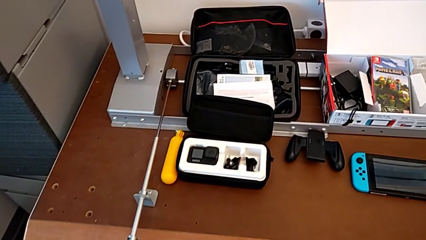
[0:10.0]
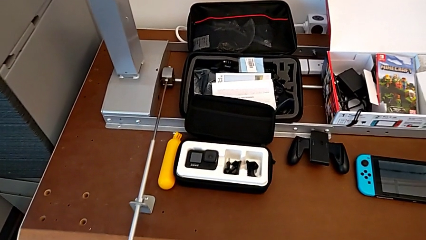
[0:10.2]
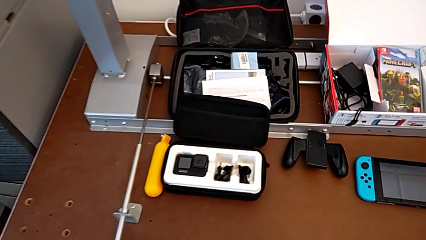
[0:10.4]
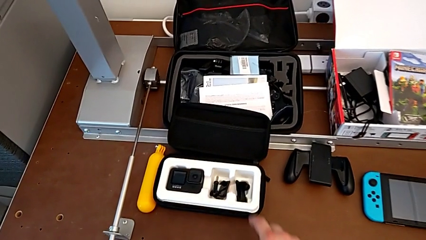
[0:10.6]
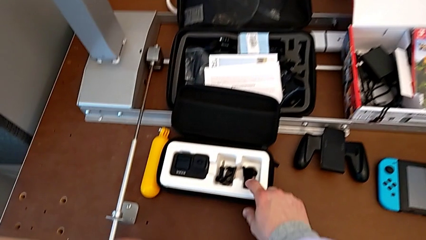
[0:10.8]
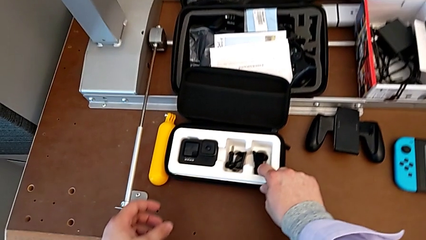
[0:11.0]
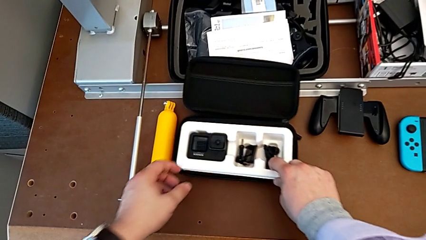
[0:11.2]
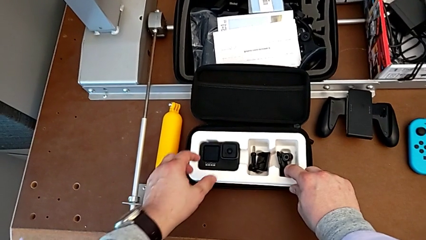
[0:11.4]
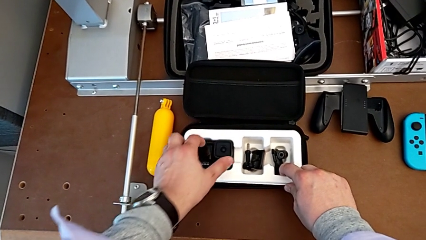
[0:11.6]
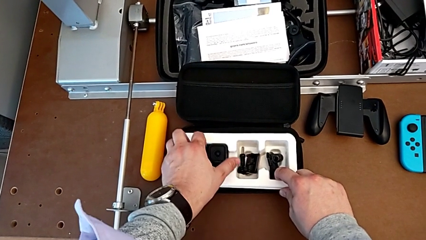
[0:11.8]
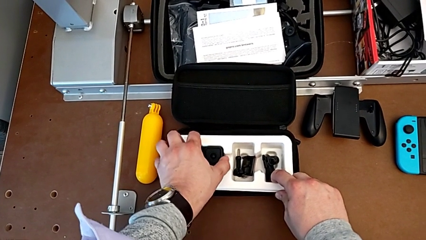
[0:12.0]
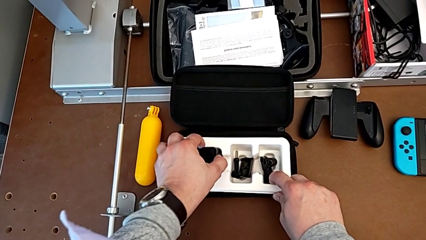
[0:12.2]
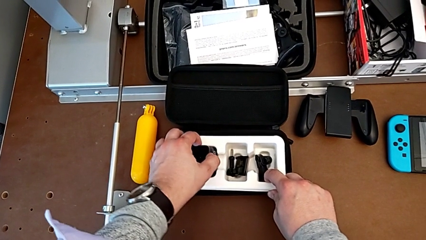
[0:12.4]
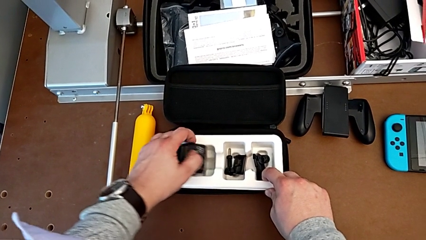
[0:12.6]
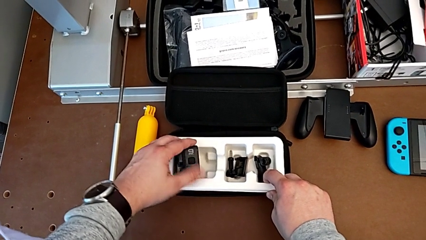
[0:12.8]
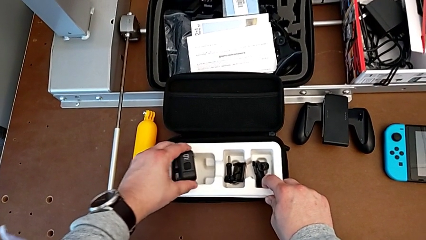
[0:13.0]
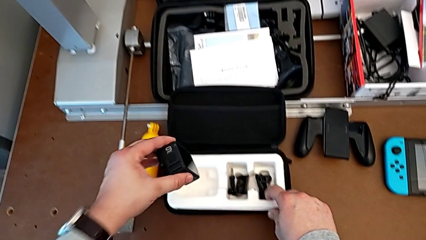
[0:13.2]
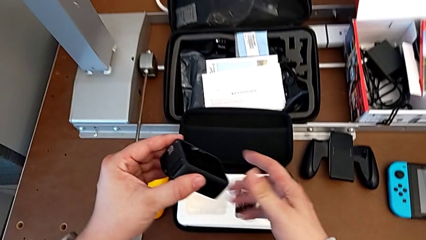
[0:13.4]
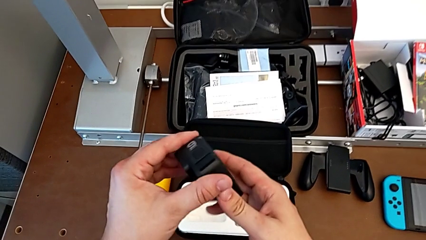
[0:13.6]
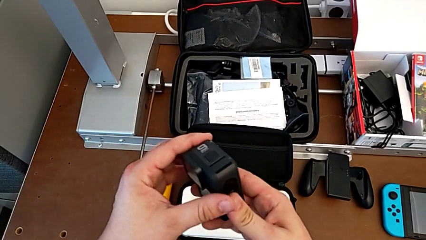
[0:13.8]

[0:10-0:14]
The camera wearer inspects the GoPro. They grab the box, grab the GoPro and lift it.

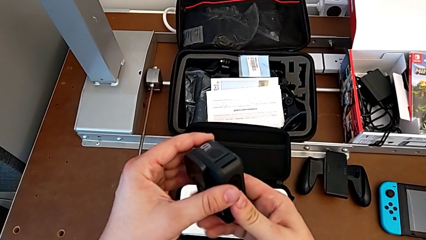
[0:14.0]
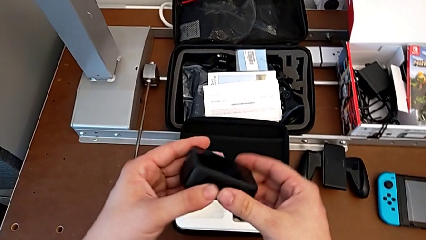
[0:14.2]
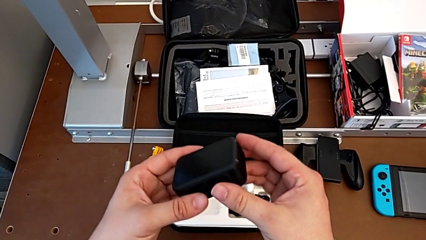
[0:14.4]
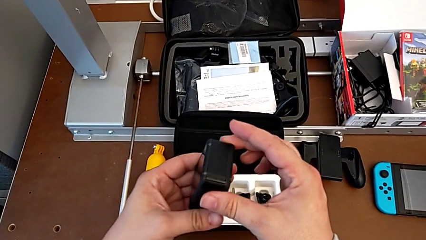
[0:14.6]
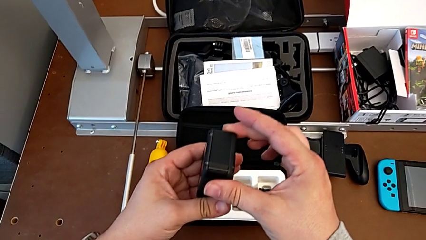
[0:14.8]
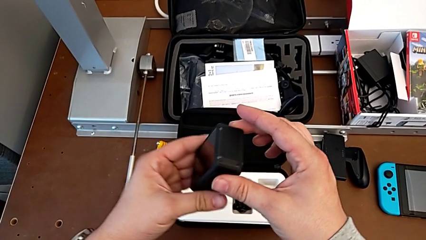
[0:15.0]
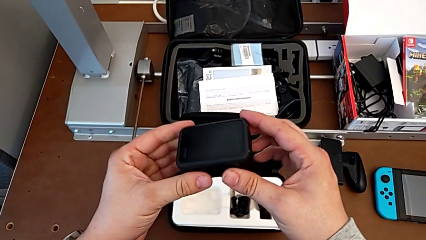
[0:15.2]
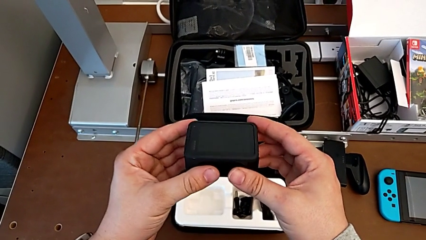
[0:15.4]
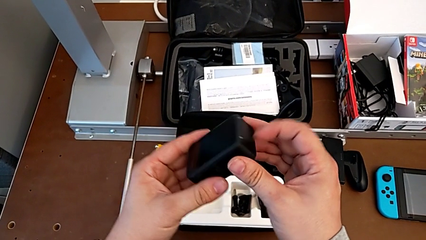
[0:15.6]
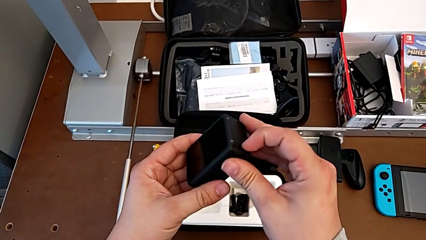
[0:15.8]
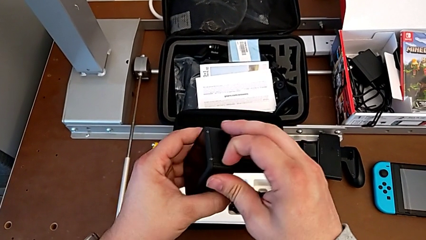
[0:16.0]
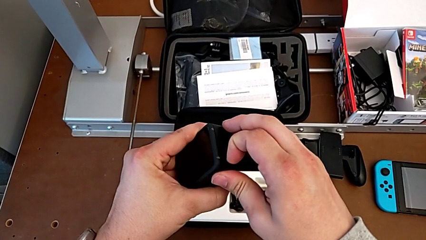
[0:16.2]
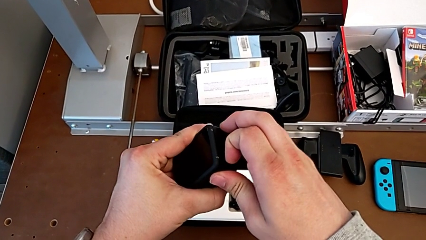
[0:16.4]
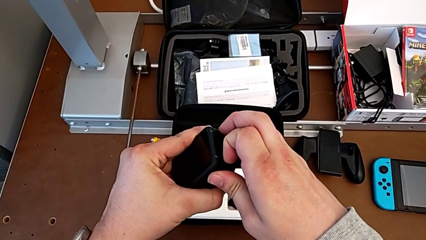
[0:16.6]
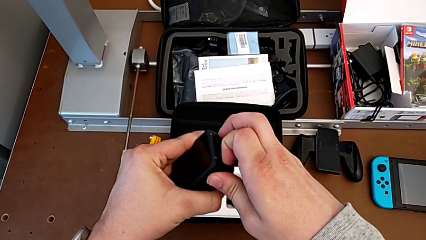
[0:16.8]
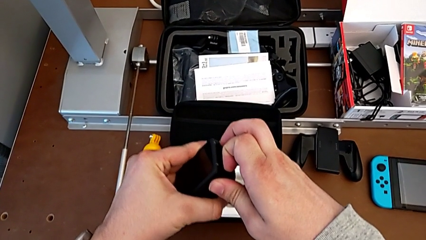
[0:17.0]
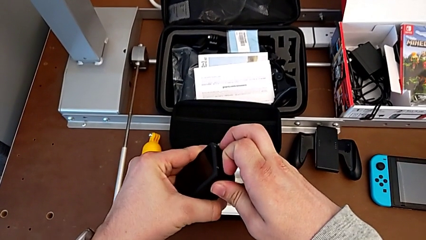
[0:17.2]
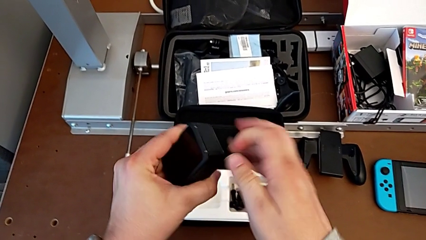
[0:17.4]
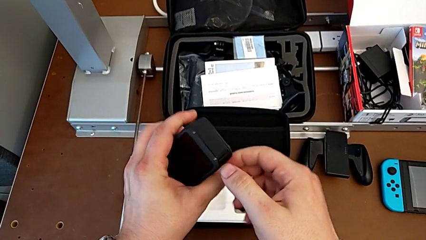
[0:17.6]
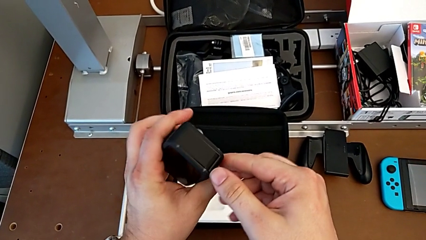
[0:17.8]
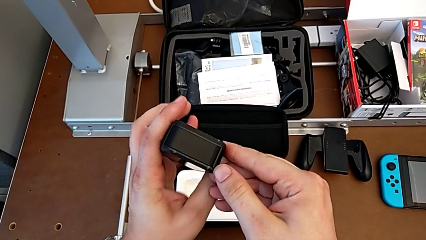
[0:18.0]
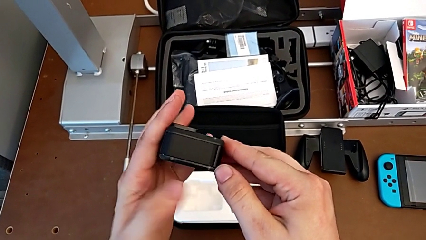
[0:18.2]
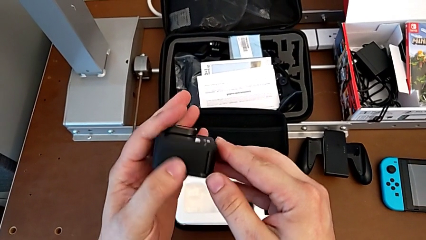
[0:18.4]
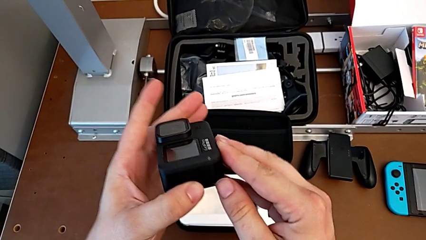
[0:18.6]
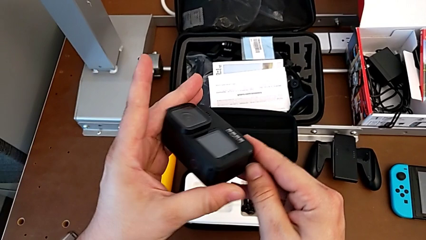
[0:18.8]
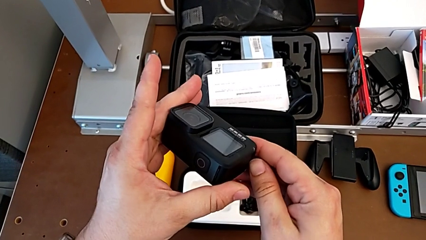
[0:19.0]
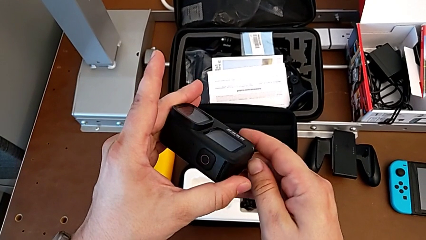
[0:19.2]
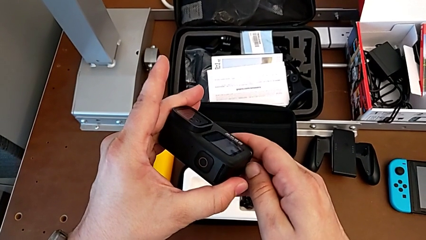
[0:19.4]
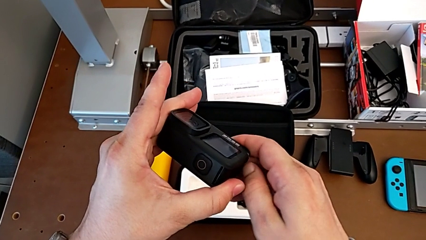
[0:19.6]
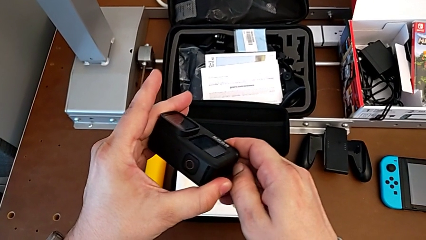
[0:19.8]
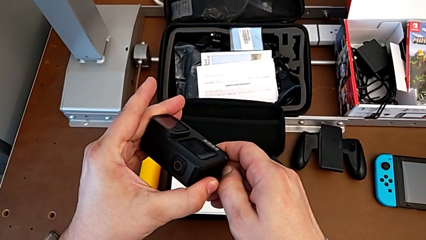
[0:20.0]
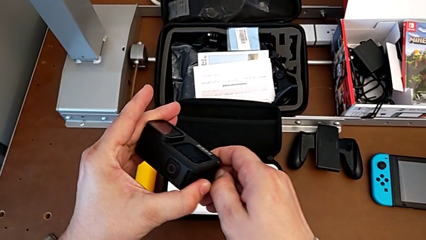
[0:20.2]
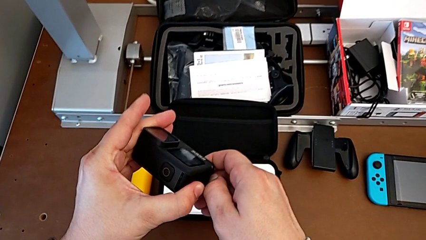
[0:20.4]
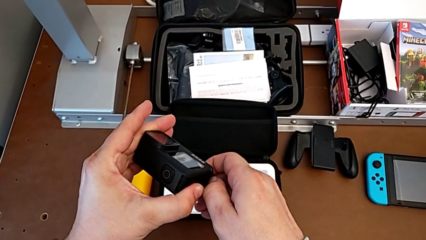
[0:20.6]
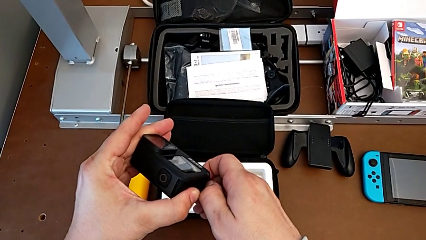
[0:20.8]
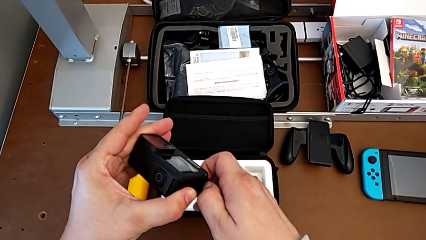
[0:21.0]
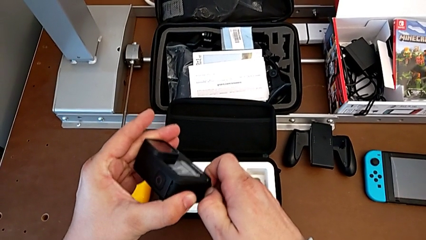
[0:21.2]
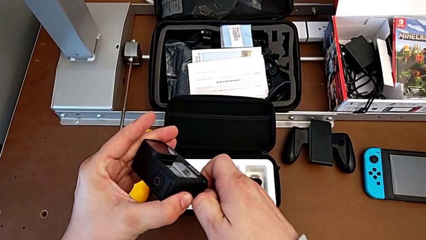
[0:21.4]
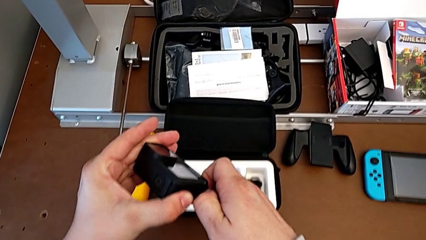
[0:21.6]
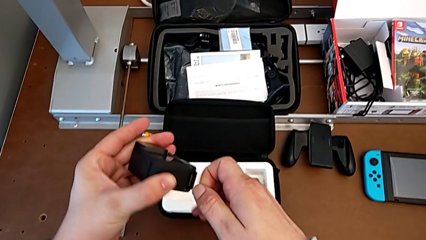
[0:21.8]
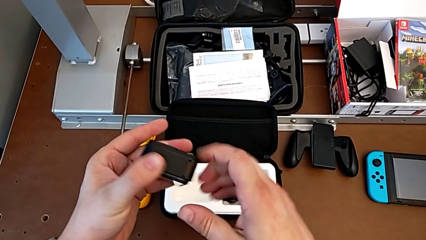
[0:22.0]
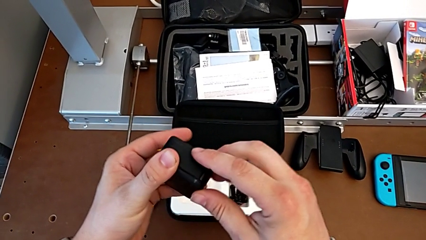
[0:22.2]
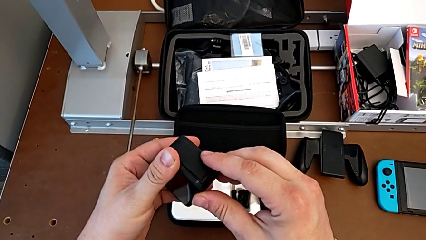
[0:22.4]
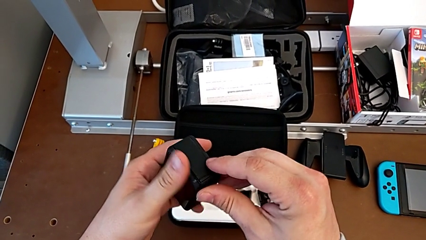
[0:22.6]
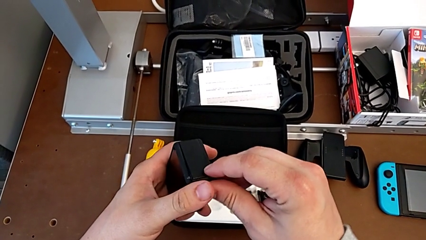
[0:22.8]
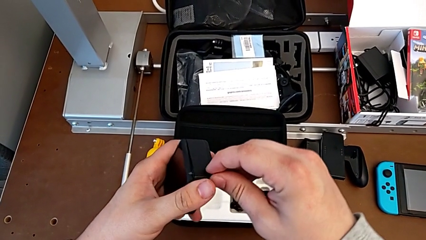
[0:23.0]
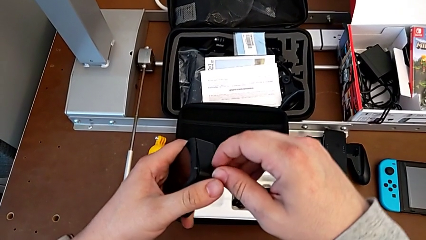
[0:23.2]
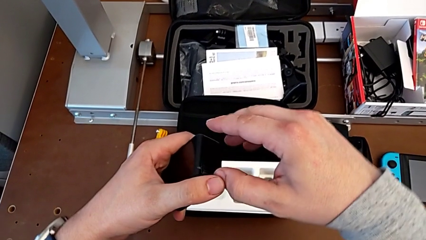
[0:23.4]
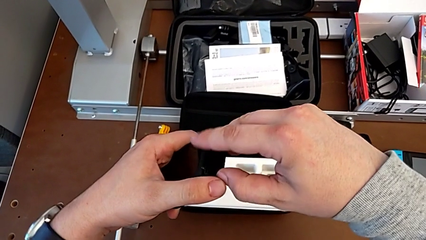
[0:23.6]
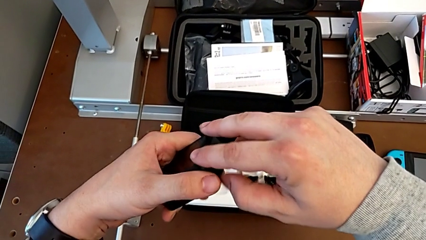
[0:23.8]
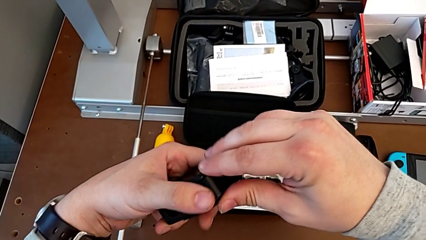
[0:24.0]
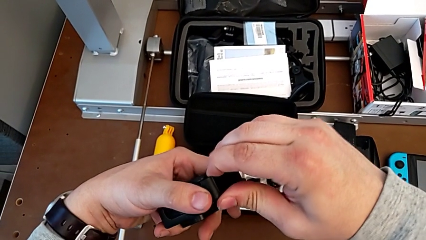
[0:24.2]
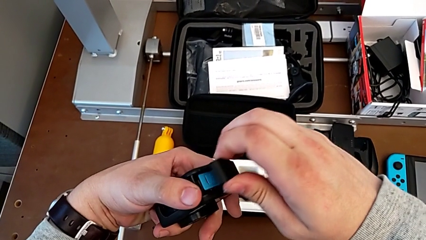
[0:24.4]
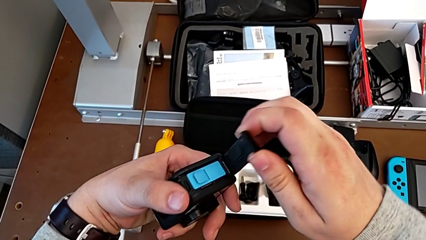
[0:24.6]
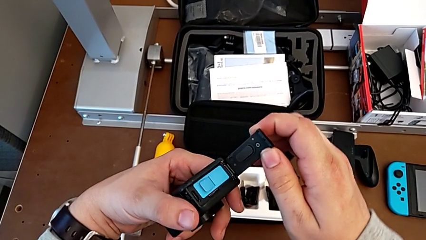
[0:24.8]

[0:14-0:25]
The camera wearer opens the battery door of the GoPro. They inspect the GoPro, rotate it and open the battery door.

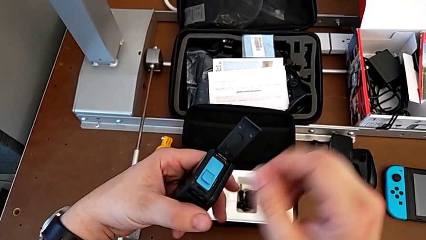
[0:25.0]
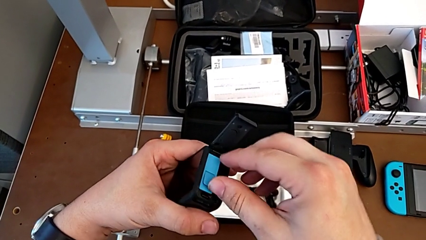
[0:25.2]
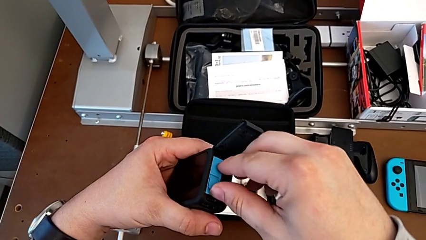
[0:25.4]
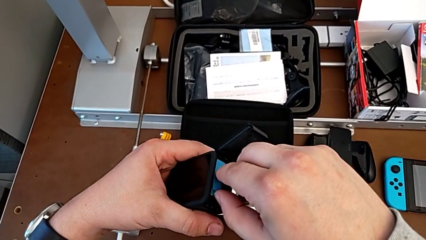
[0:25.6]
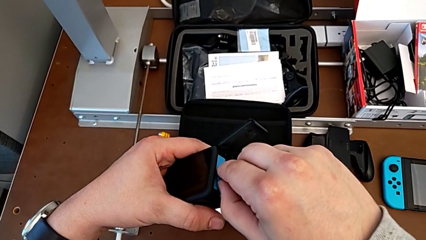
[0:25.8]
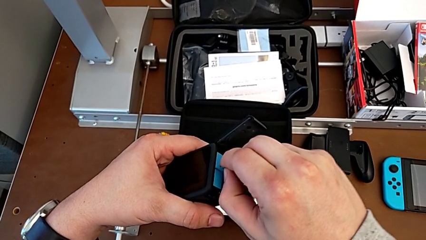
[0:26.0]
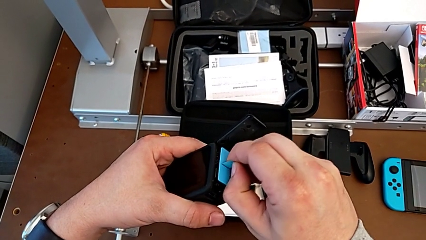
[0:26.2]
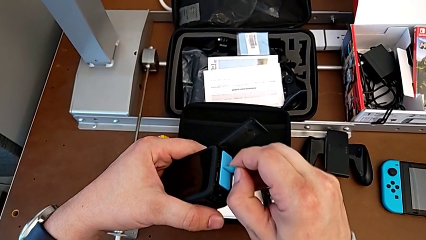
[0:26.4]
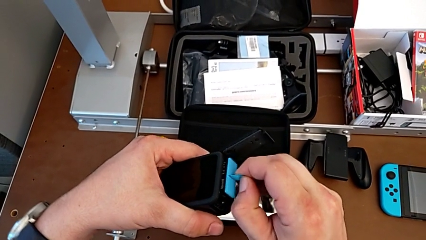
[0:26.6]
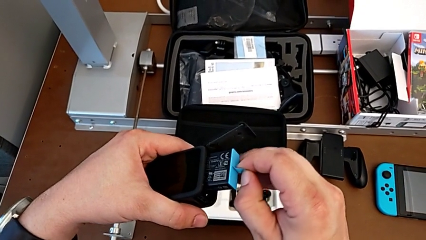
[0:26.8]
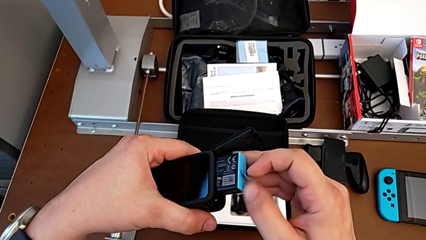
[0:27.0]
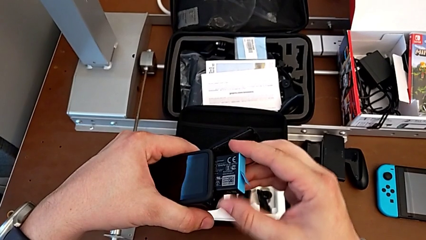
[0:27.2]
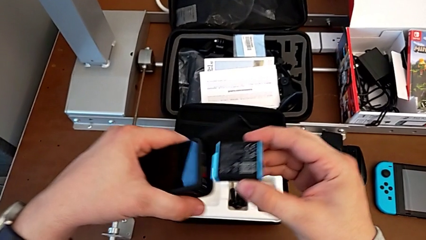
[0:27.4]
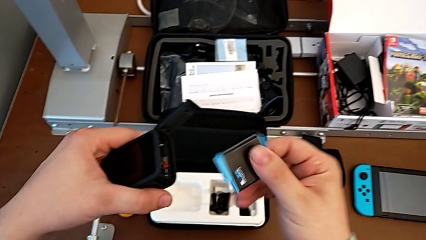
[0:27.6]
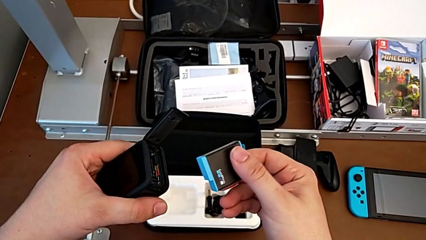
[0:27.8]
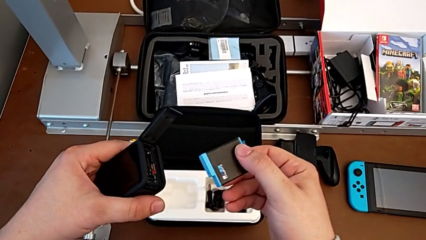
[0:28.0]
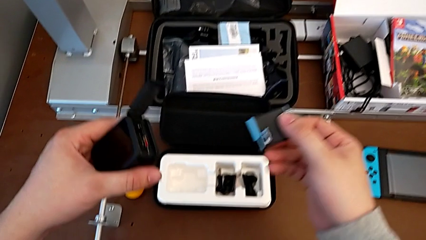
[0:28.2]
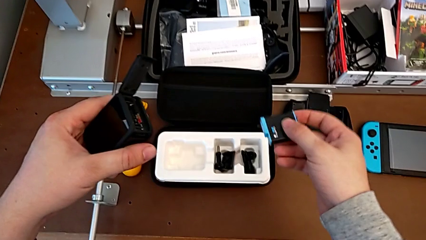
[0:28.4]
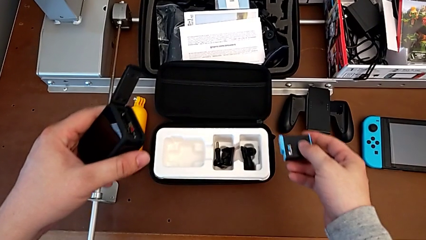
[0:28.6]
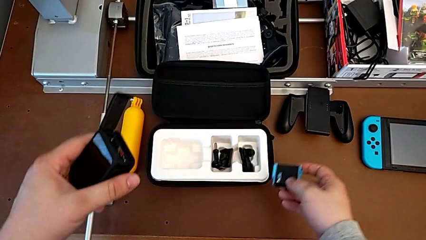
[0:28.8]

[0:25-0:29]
The camera wearer is exchanging the GoPro's battery. They withdraw the battery, grab the GoPro and place the battery.
